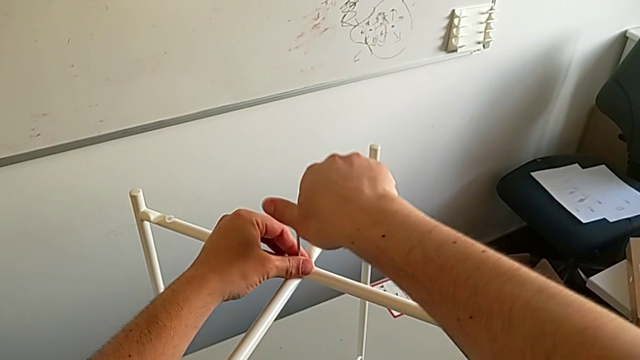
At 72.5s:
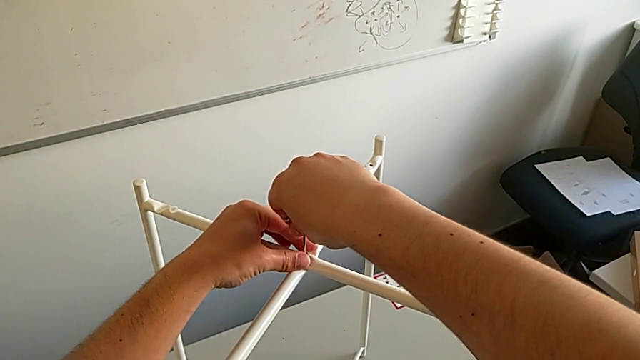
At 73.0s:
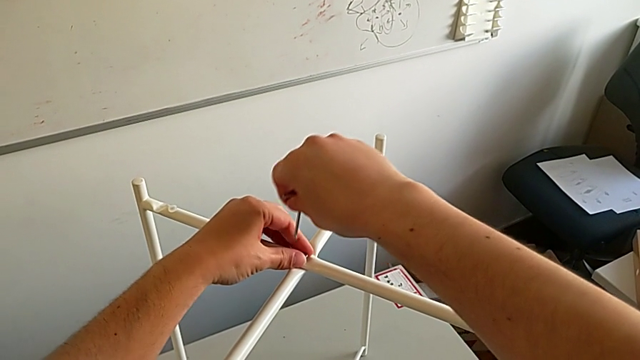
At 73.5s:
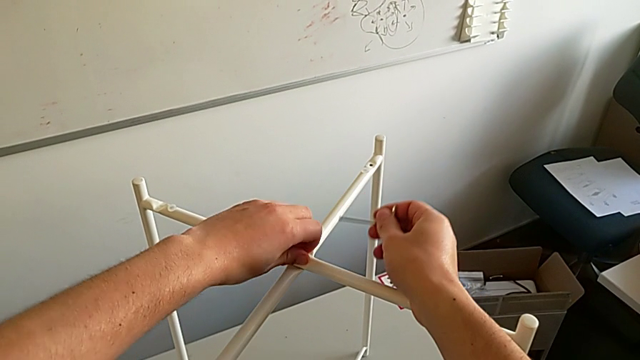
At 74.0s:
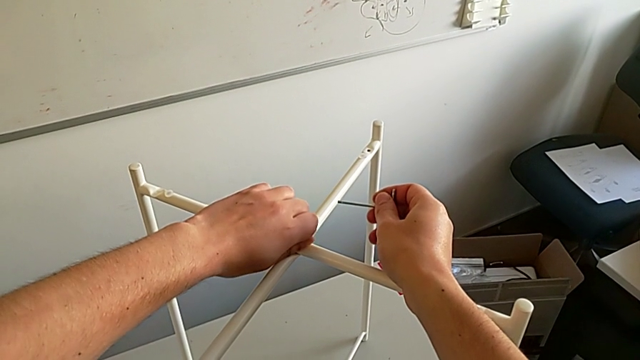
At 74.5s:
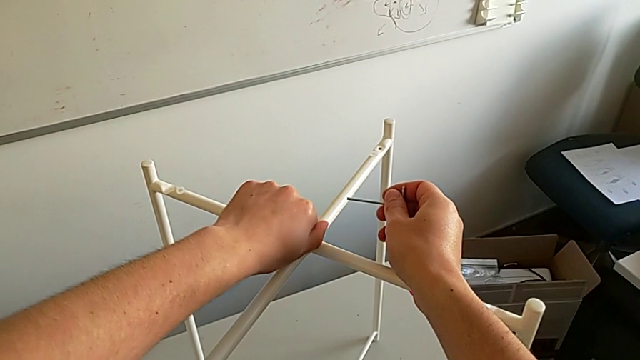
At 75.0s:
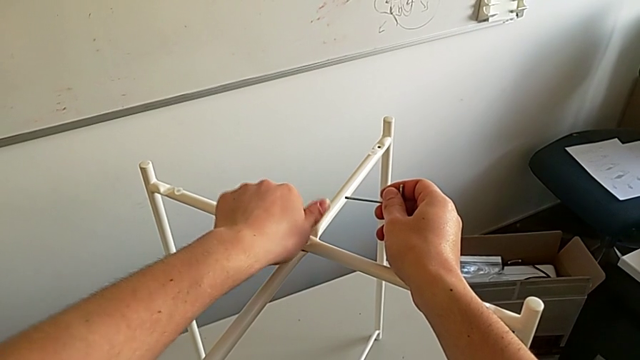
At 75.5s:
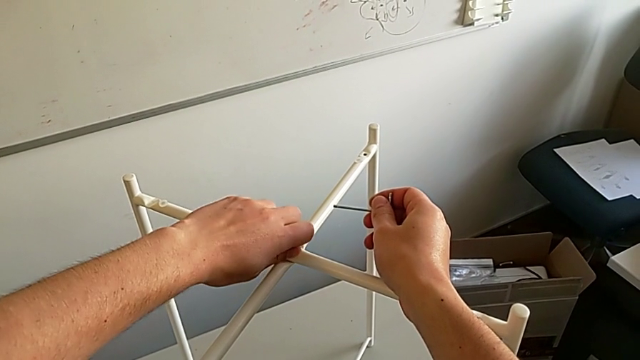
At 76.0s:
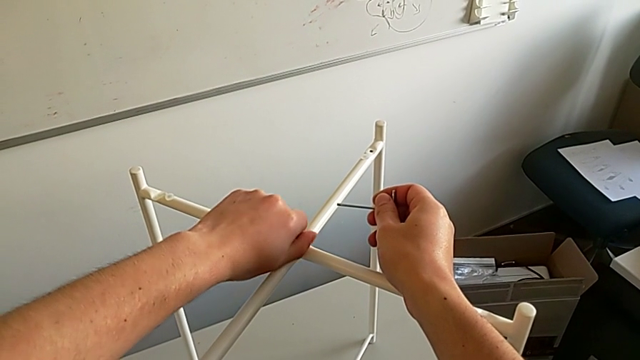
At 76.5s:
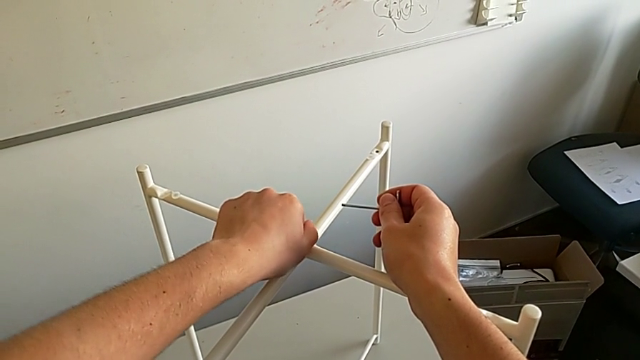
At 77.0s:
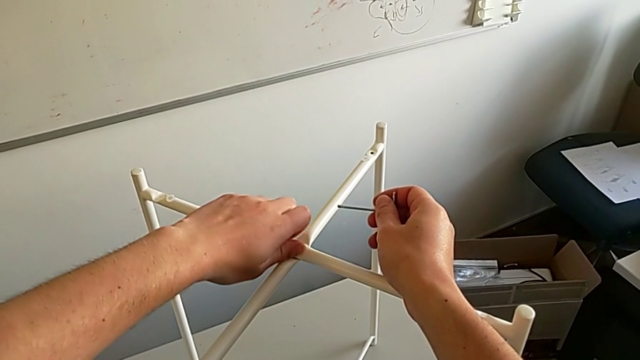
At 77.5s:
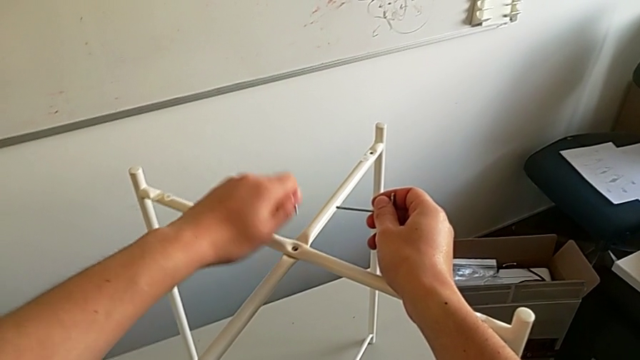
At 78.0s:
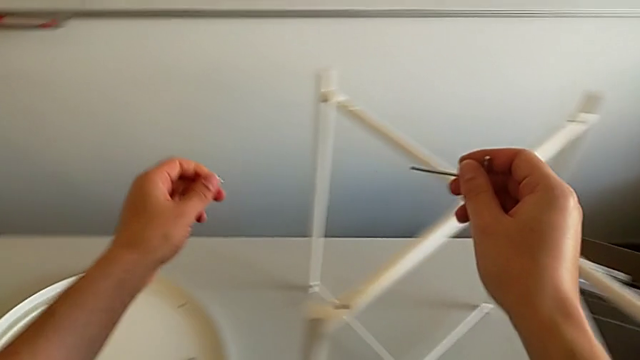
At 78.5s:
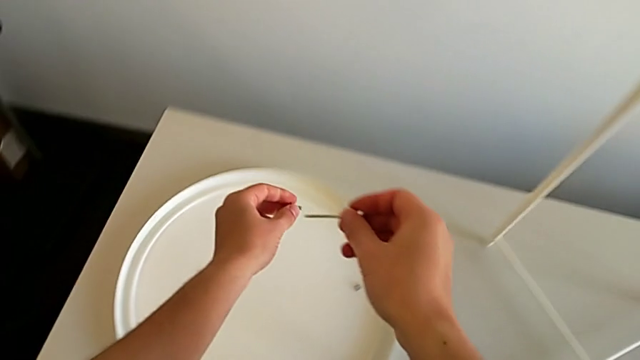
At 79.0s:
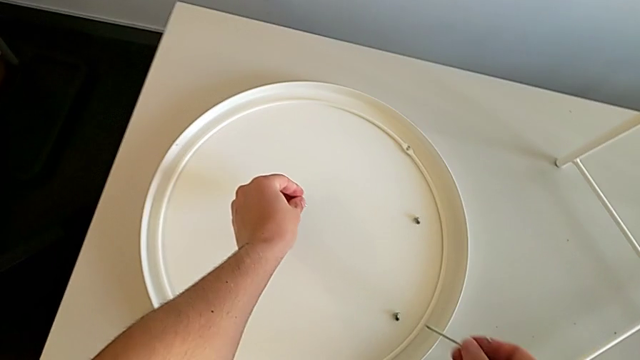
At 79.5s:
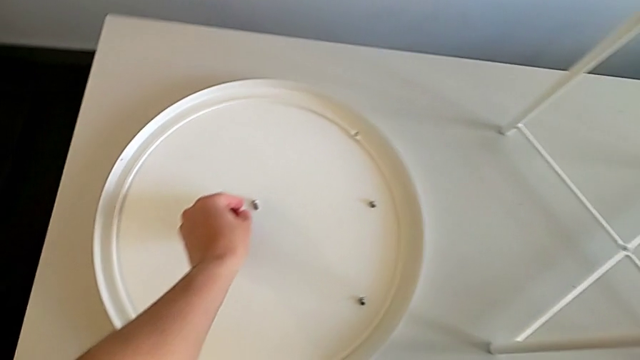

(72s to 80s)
The camera wearer is using the Allen wrench to unscrew the third screw. They withdraw the Allen wrench, unscrew the hex socket head, disassemble it and place it.

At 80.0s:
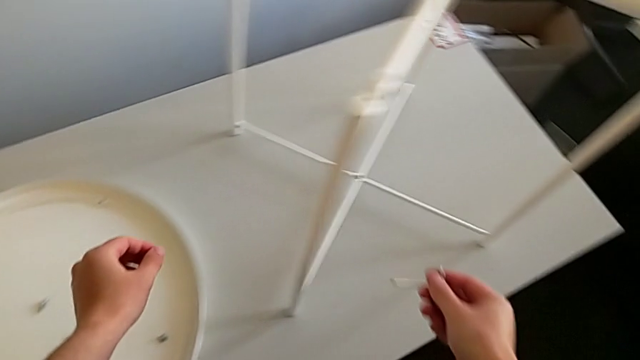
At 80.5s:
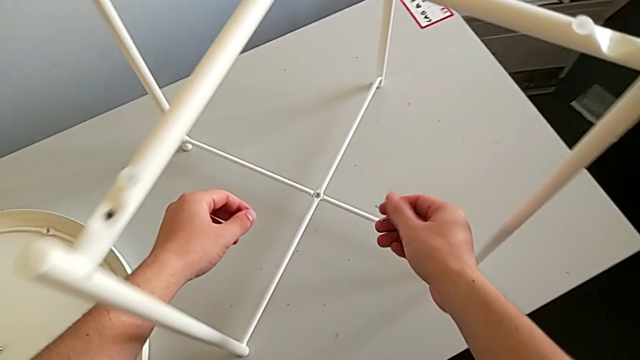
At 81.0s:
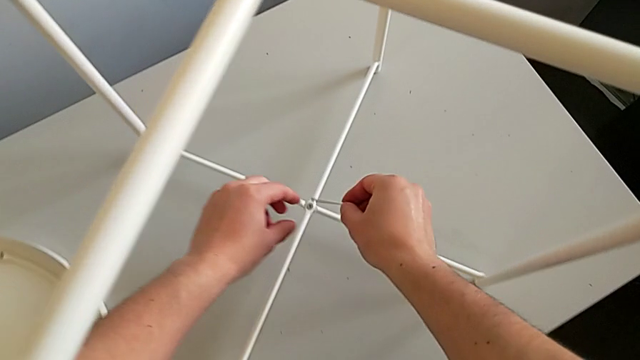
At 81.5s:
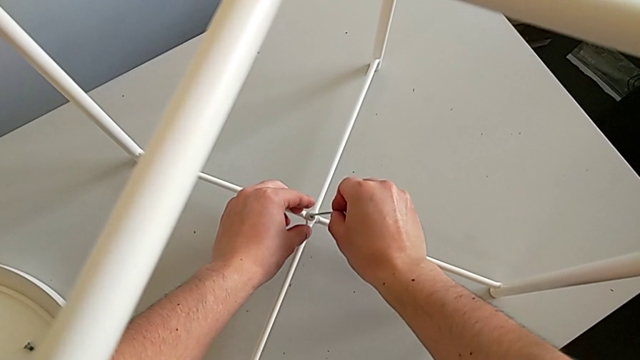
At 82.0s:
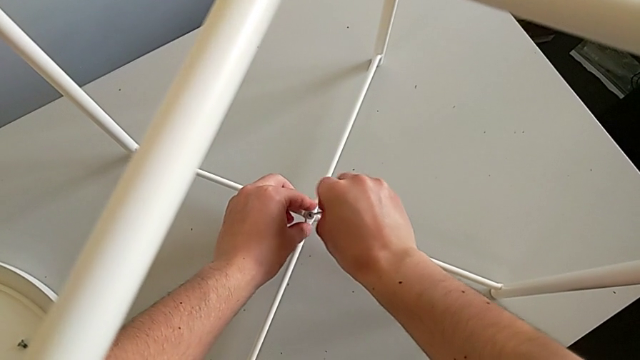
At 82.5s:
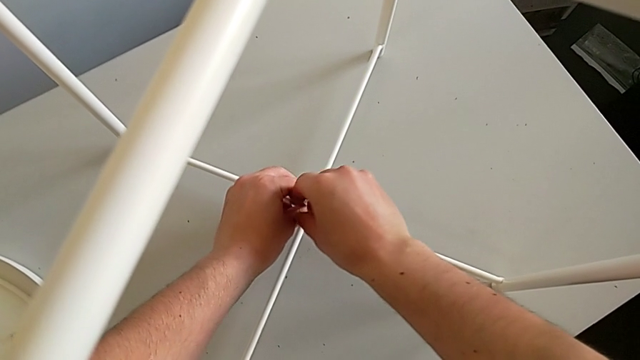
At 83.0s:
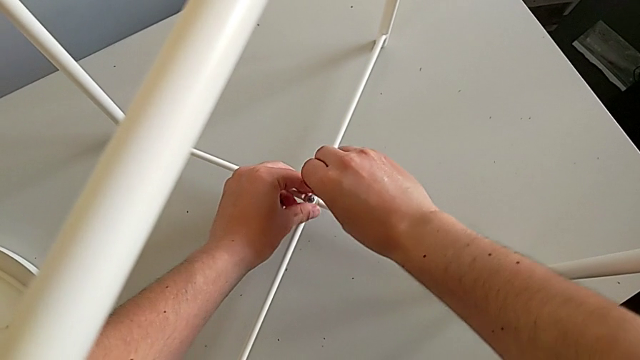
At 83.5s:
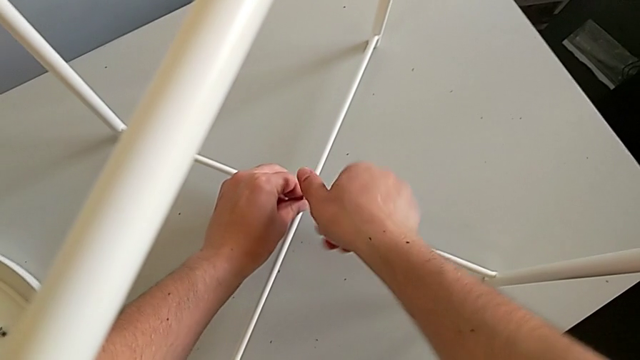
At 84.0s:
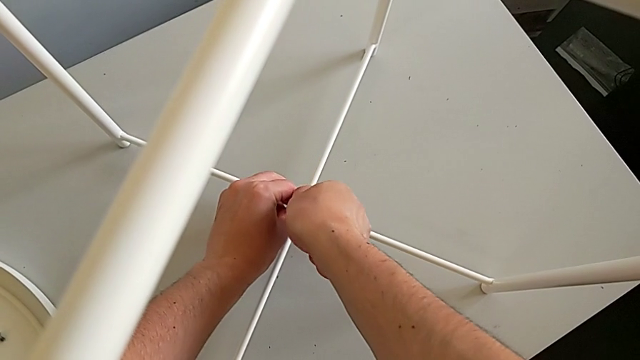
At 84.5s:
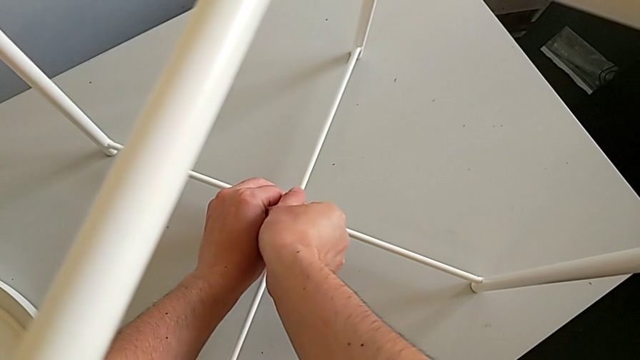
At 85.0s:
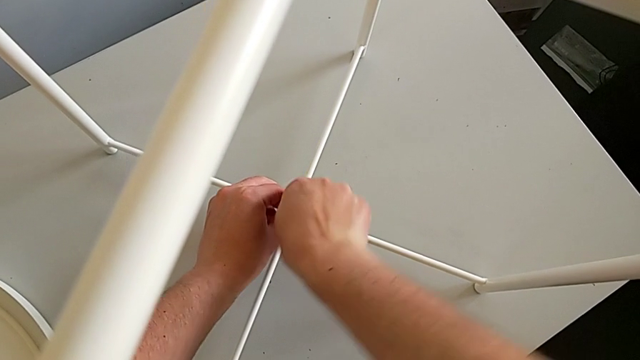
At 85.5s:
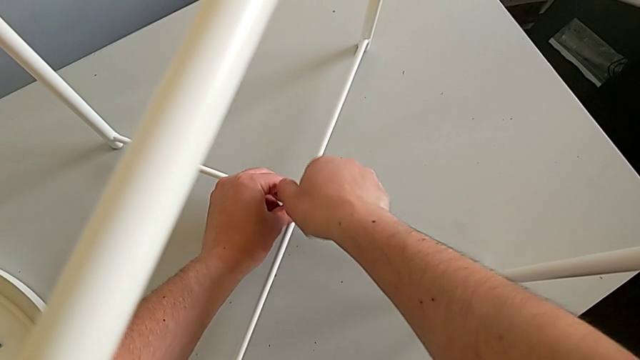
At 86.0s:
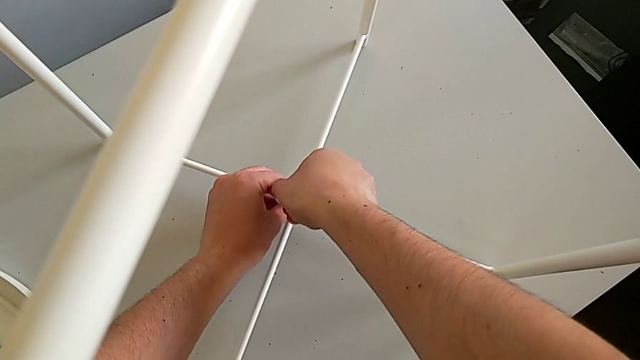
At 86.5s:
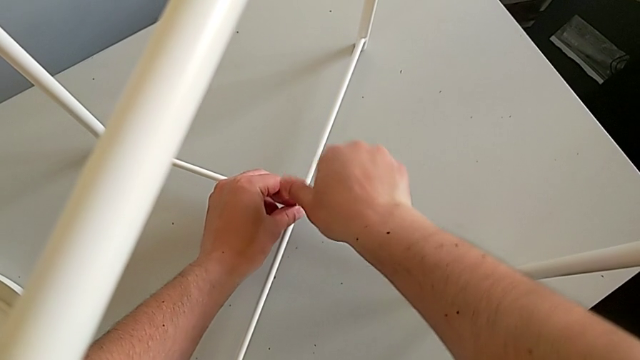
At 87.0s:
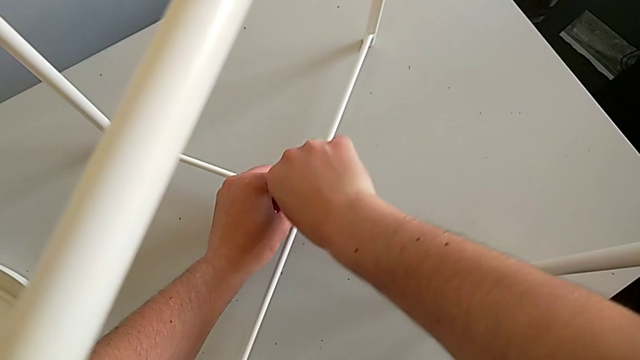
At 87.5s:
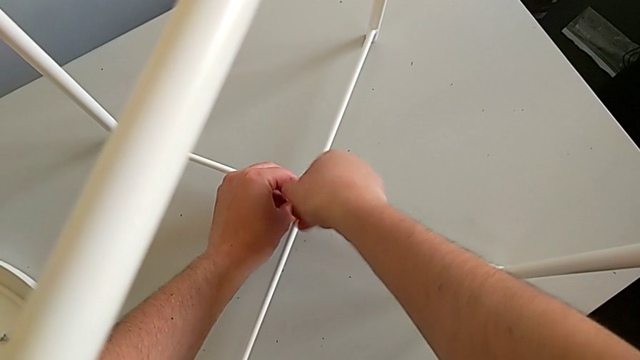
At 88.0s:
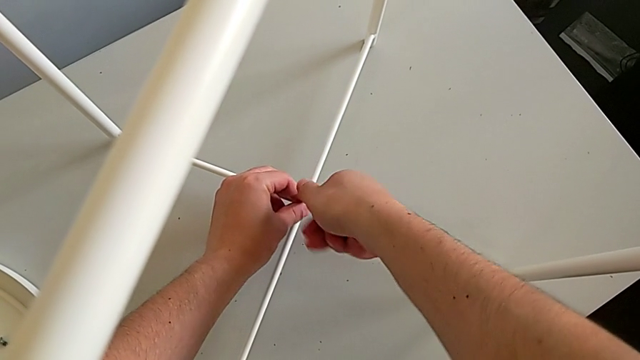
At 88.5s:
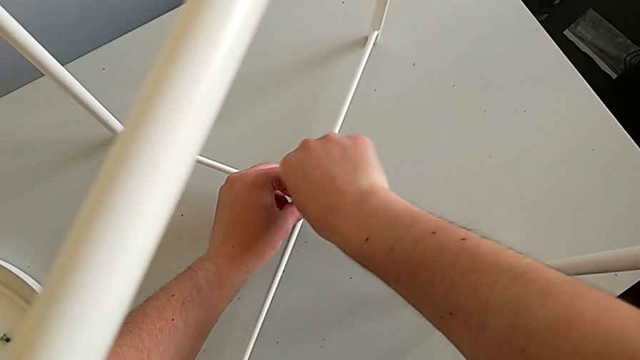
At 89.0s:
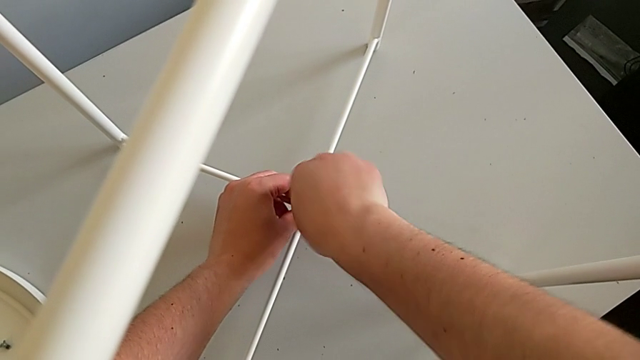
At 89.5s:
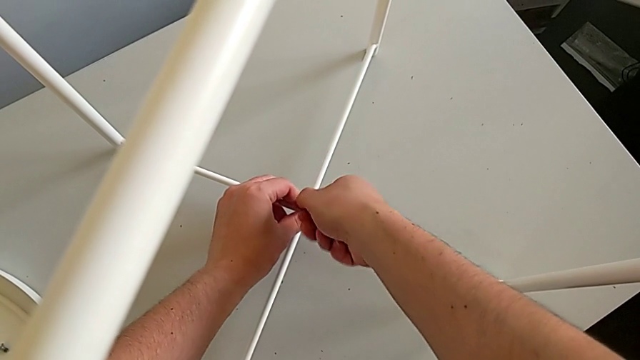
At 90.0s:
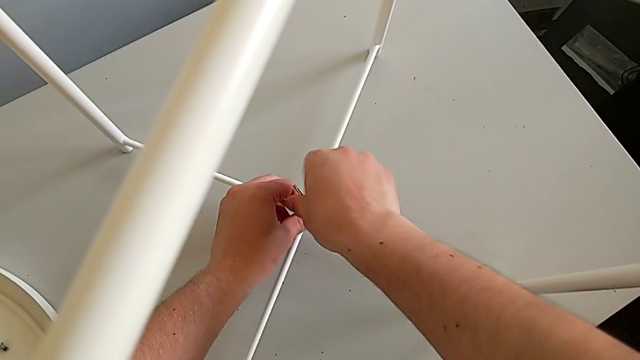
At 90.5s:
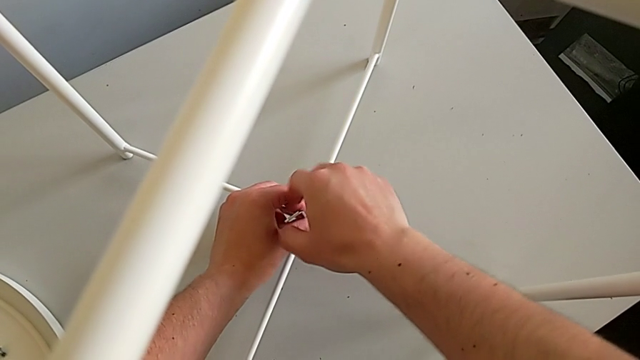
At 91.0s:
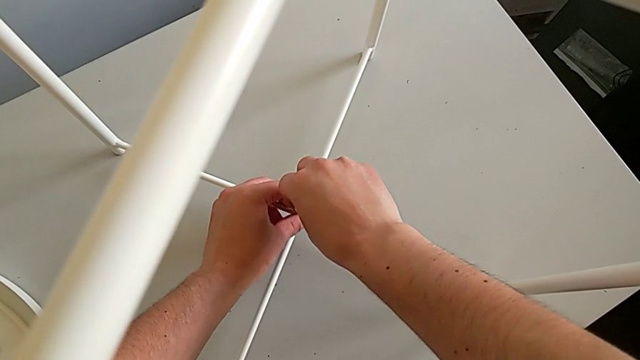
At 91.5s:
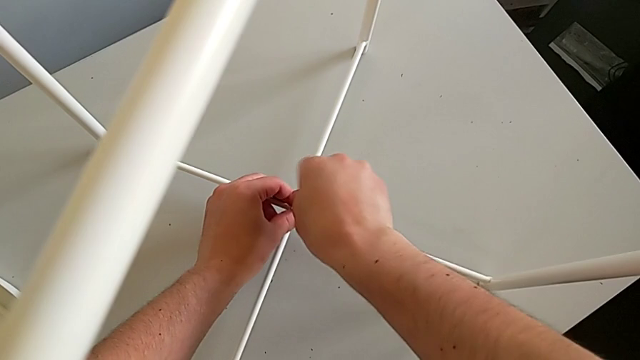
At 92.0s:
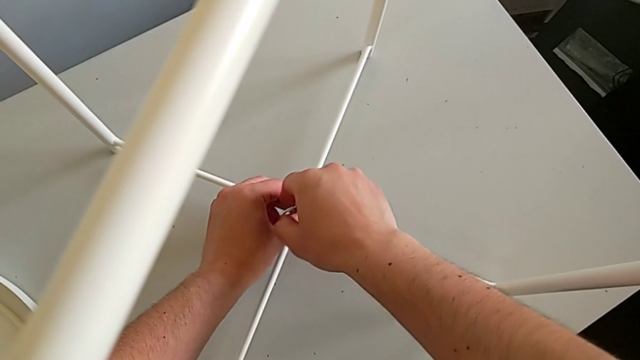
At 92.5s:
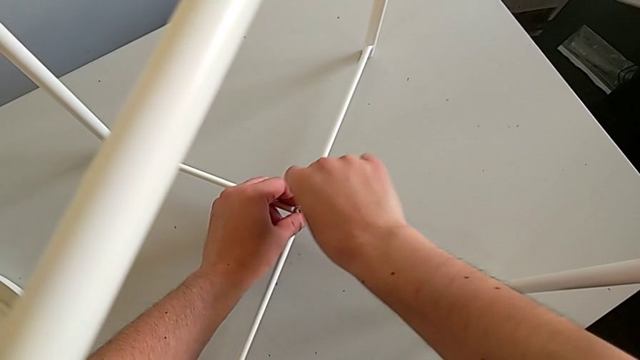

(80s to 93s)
The camera wearer is using the Allen wrench to unscrew the fourth screw. They approach the hex socket head, insert the Allen wrench, unscrew the hex socket head and withdraw the Allen wrench.
